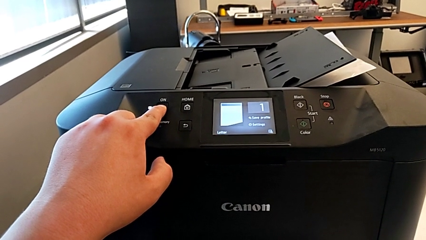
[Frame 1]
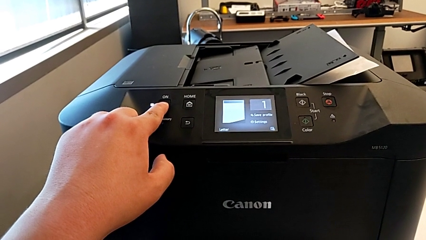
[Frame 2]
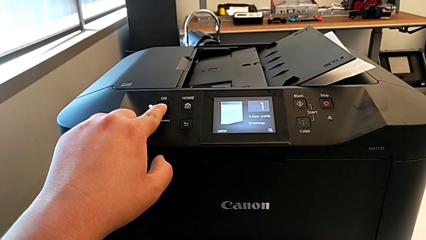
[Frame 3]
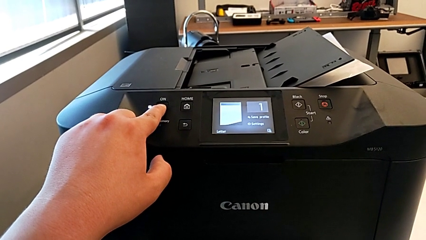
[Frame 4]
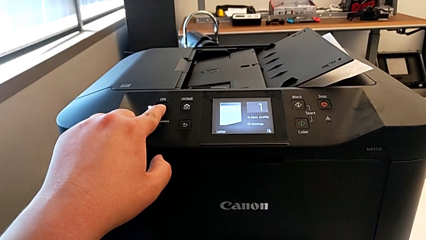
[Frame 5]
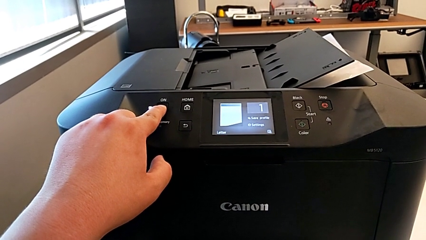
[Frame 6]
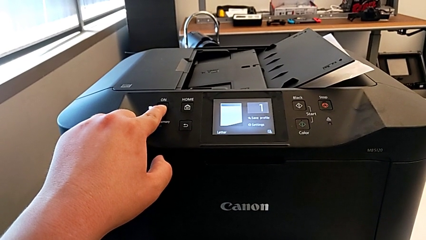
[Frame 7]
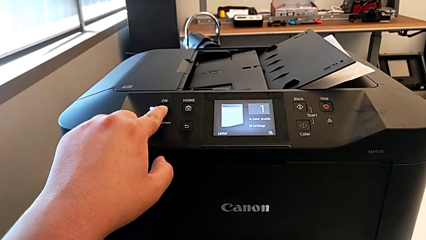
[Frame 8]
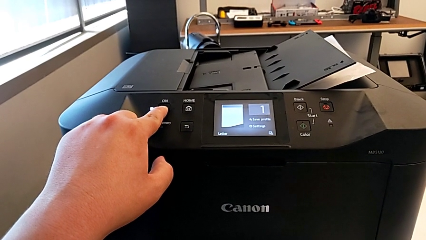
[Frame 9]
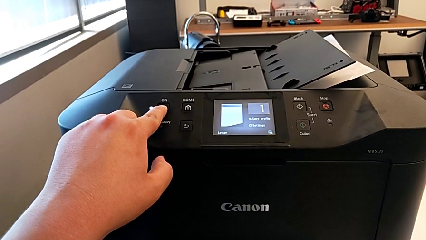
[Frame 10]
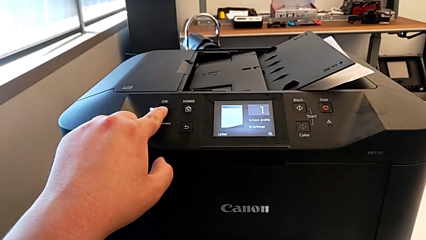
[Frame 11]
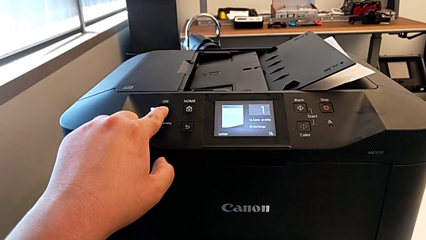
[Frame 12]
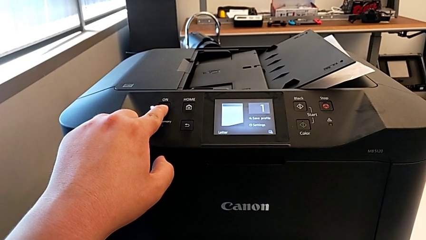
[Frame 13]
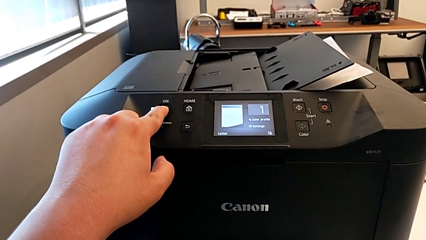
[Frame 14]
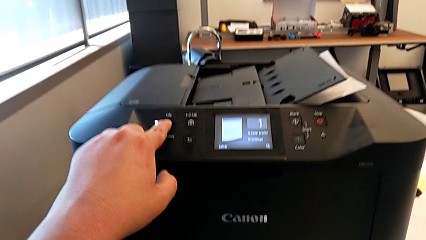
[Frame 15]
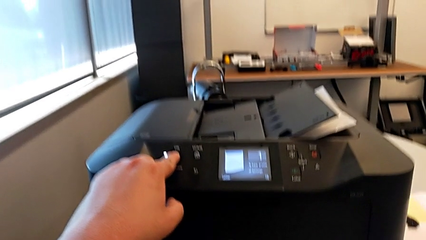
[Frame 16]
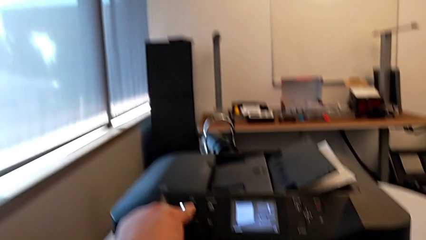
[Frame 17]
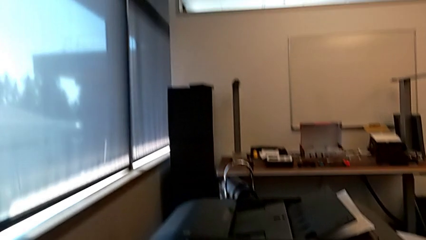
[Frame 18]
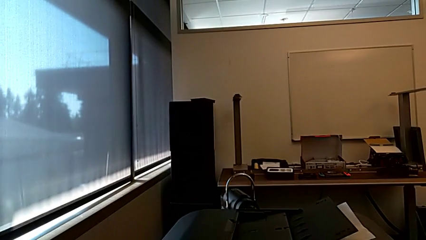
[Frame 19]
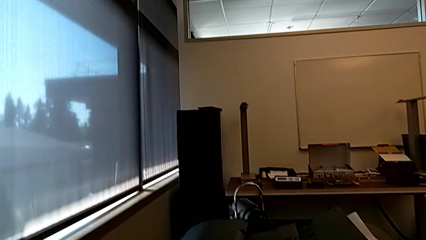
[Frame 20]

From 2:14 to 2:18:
The camera wearer is turning off the printer. They touch the button and press the button.
